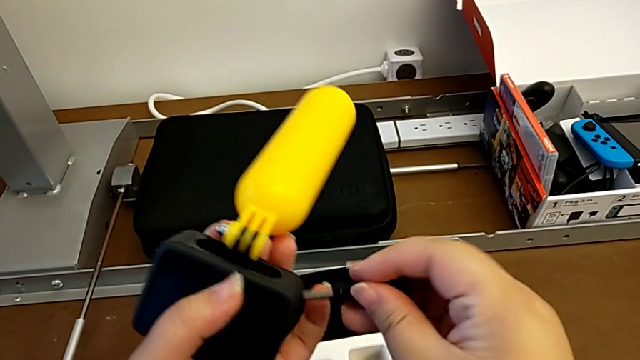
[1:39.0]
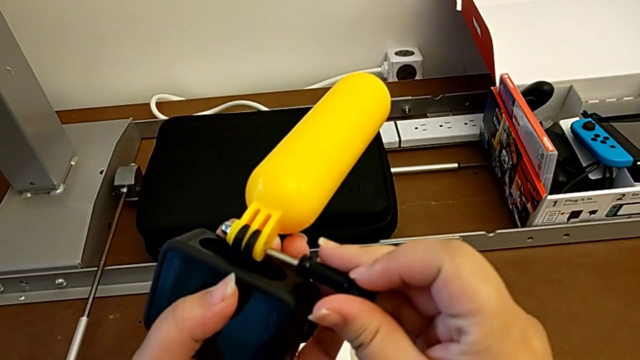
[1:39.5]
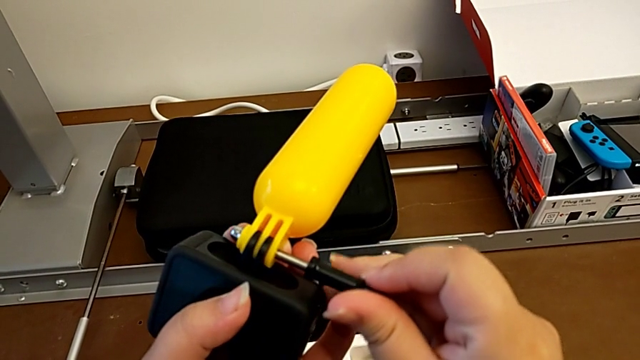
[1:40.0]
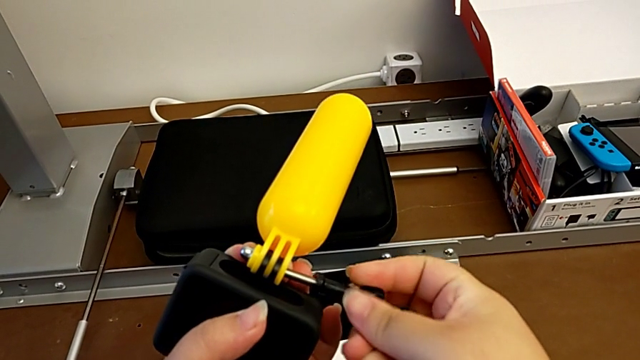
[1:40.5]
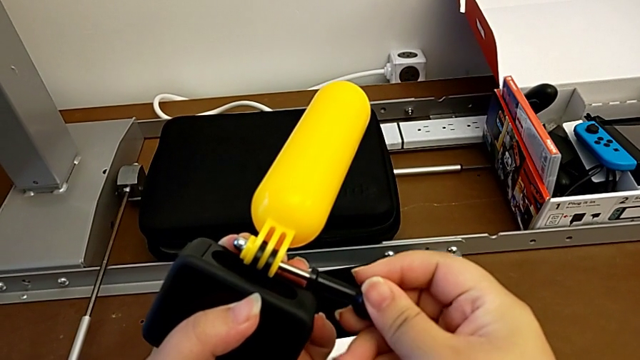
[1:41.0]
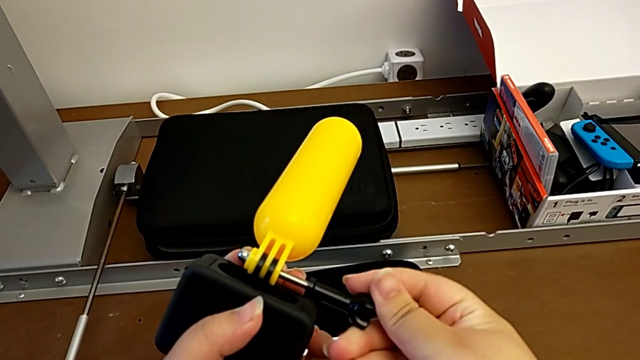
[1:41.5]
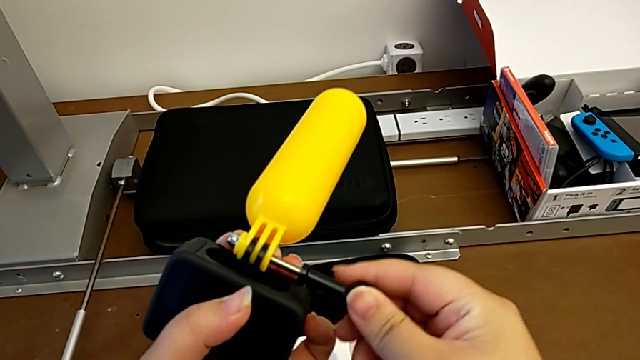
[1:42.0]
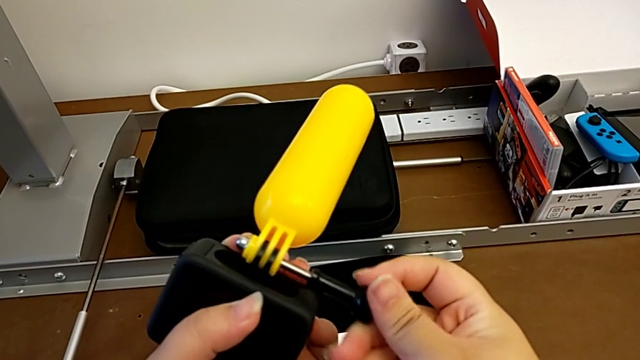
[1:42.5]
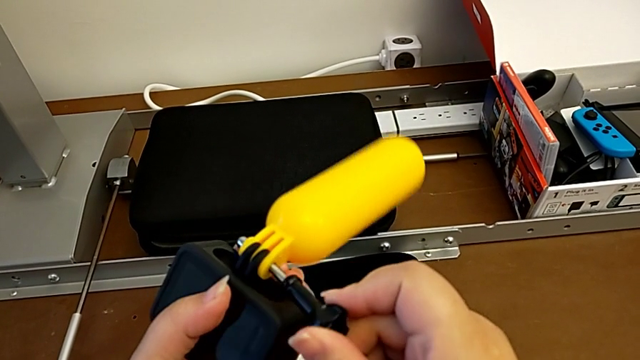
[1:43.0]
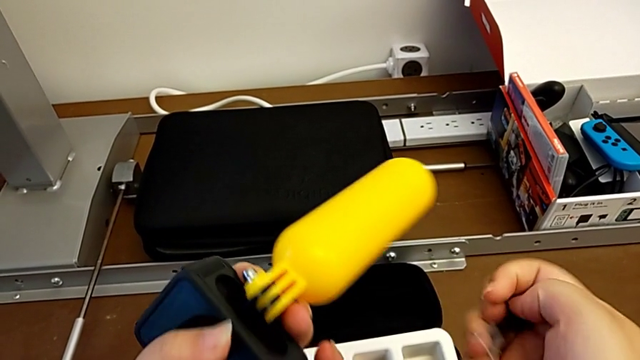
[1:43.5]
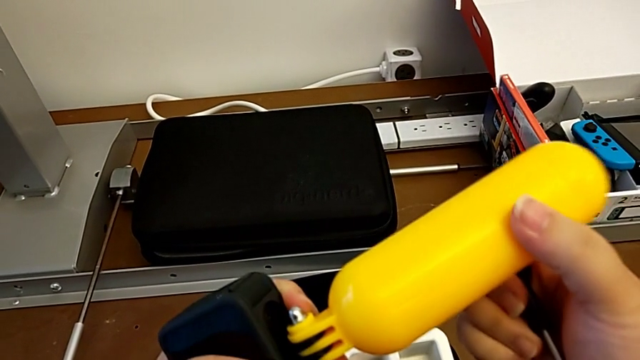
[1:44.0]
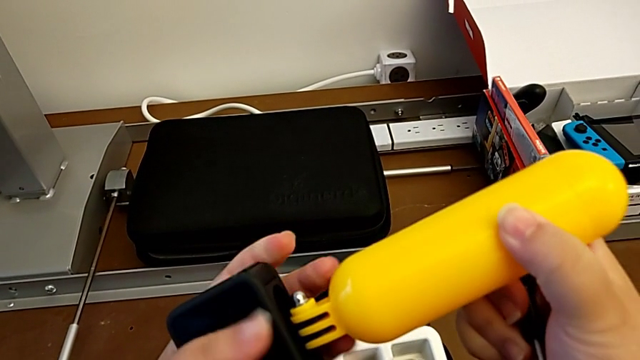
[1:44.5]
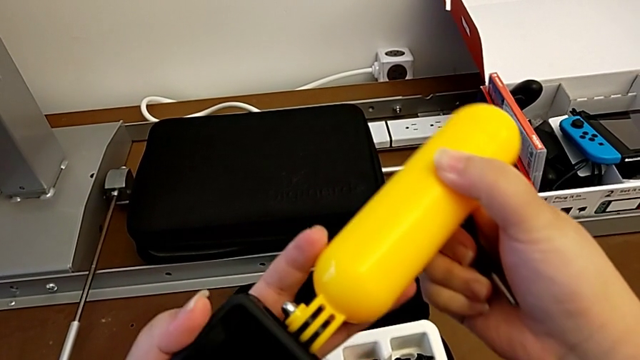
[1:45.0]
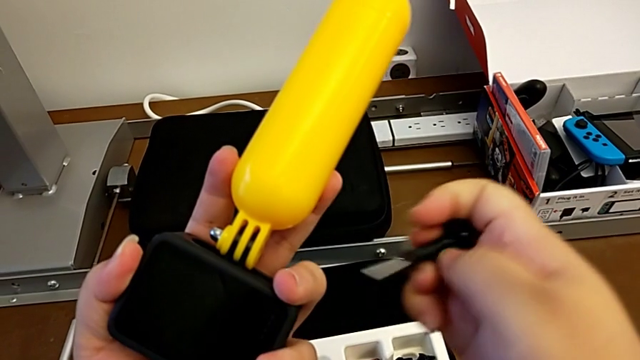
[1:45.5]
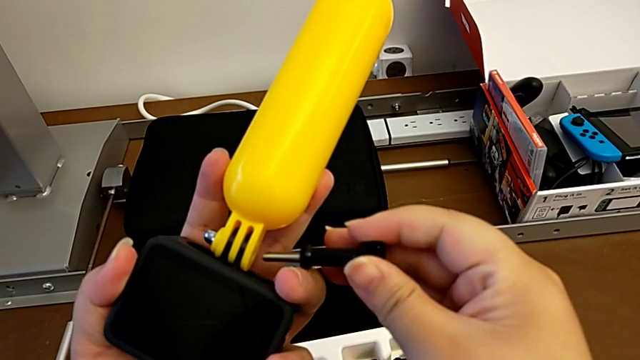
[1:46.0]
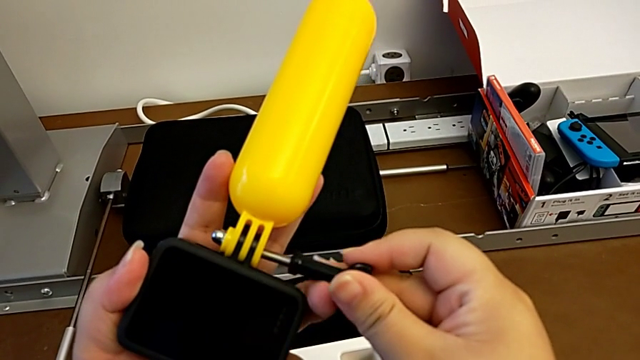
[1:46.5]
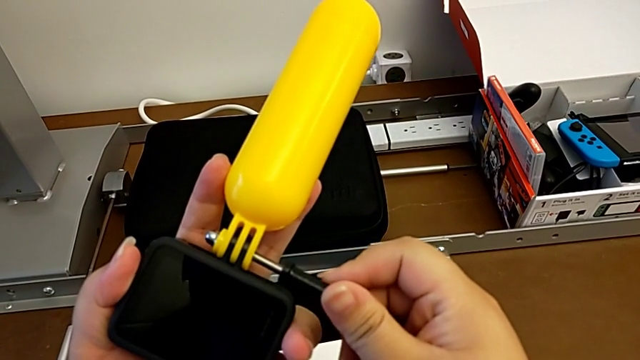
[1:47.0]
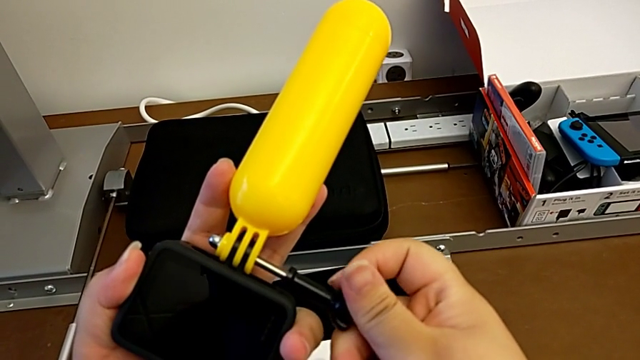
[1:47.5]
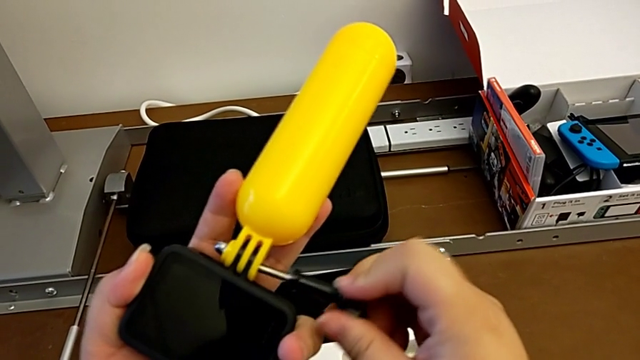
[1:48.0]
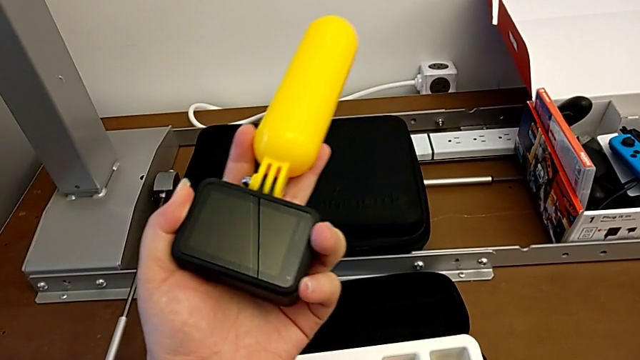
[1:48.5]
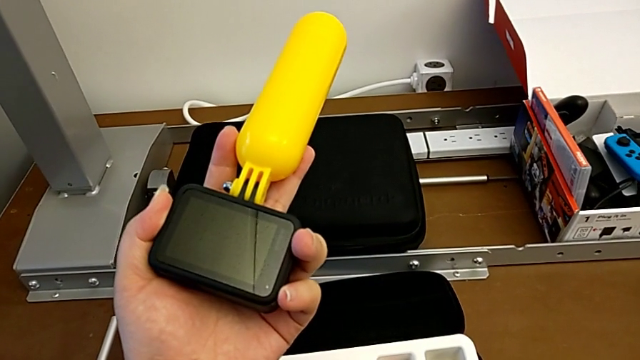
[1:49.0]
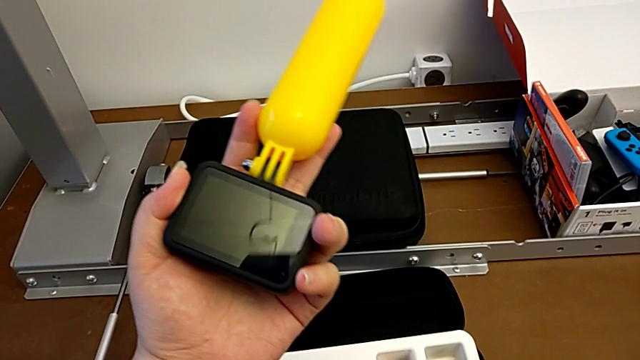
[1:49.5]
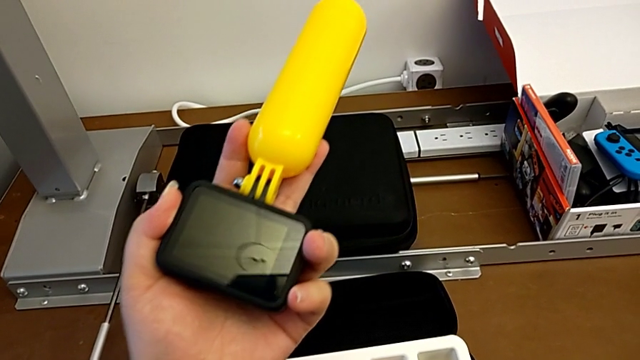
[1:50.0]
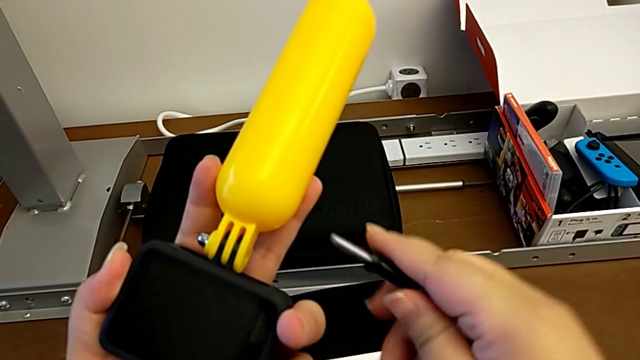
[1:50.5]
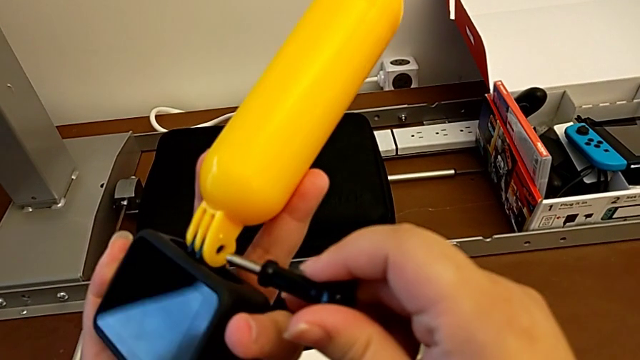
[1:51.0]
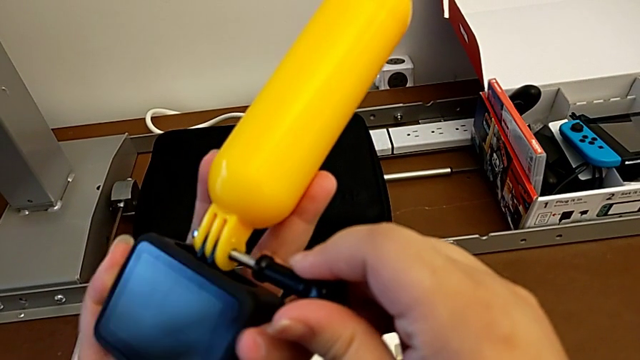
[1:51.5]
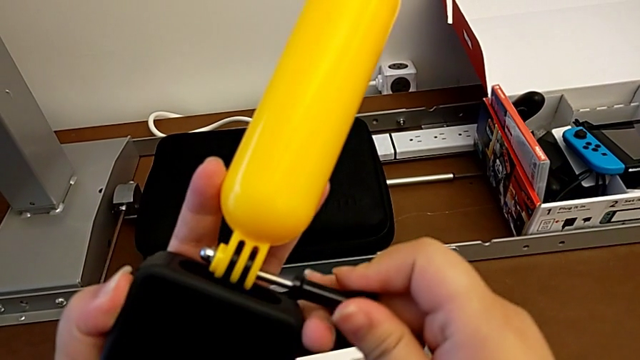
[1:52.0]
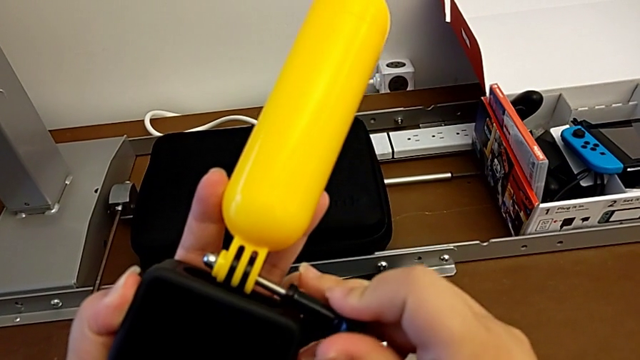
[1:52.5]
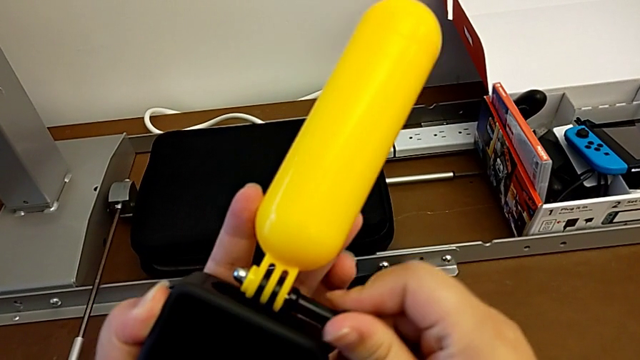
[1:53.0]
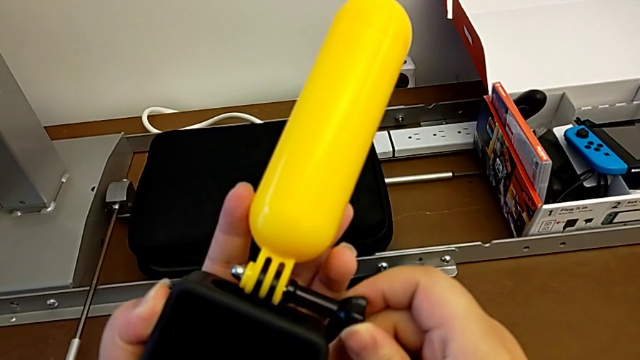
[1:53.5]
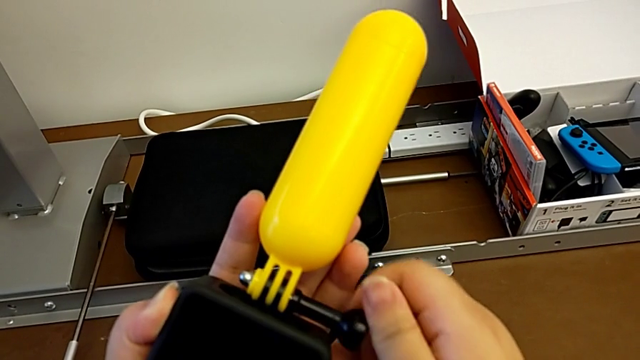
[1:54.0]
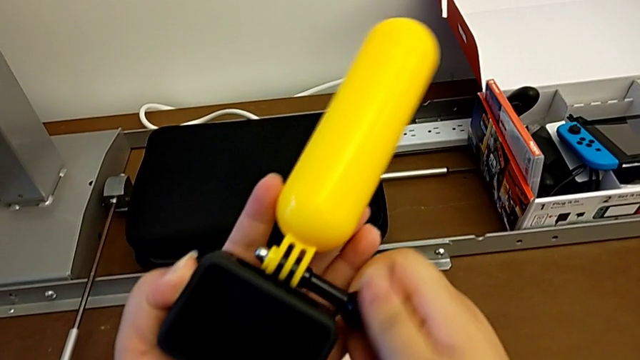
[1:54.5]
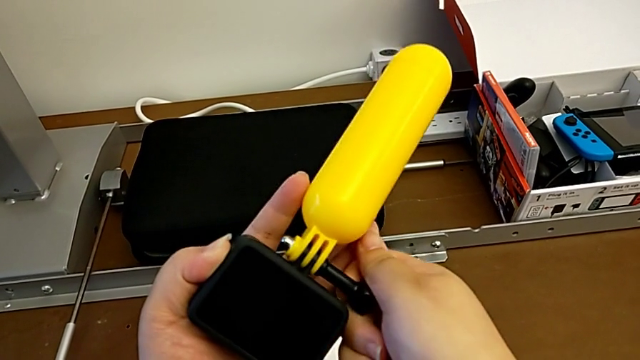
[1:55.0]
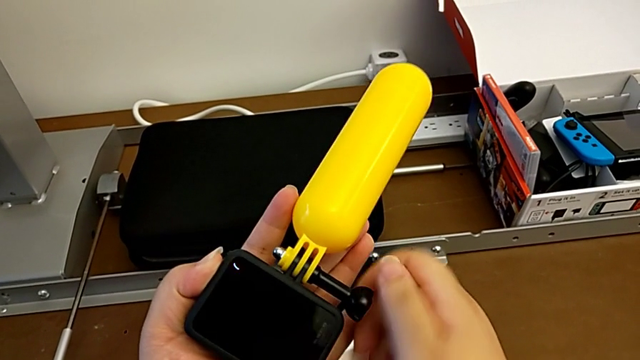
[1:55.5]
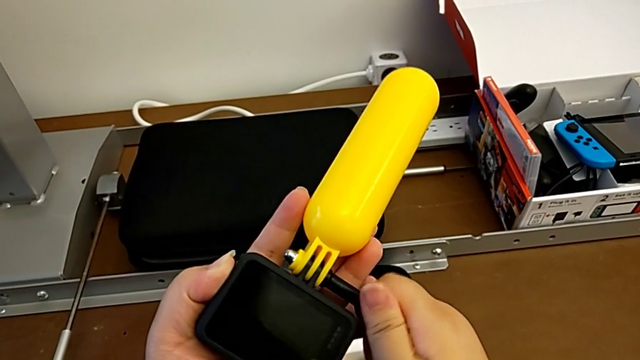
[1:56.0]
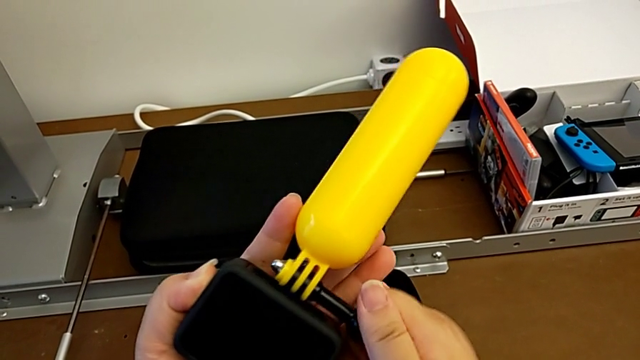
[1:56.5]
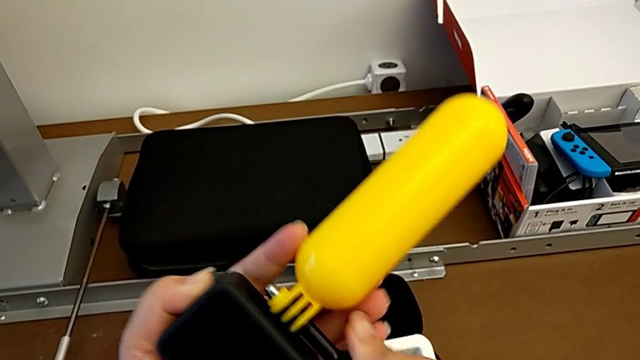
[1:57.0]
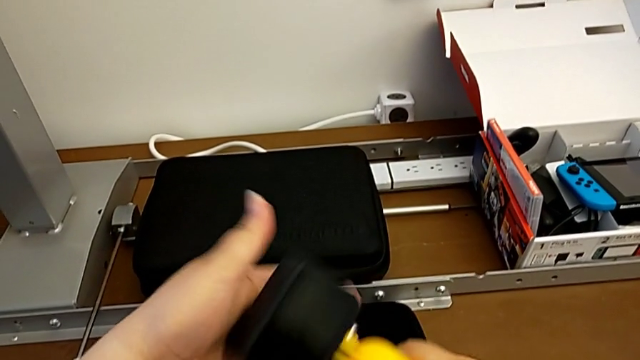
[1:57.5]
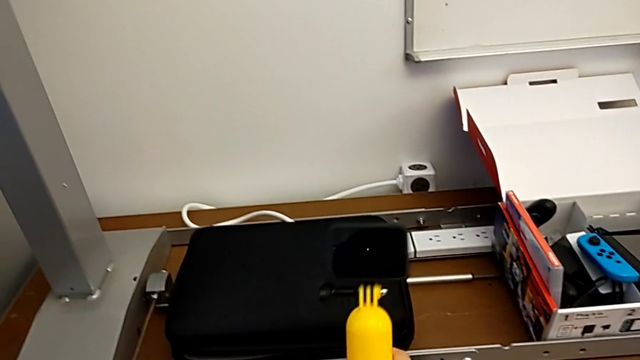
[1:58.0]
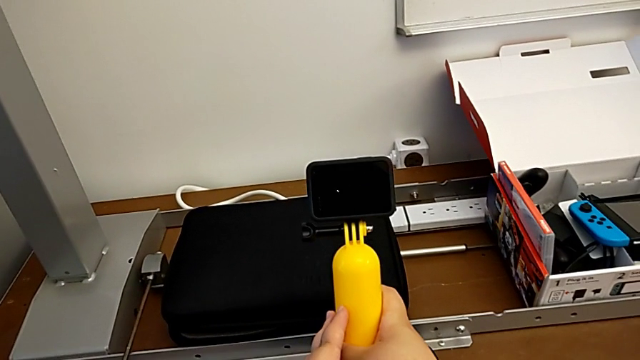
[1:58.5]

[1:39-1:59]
The camera wearer is attaching the handheld grip to the GoPro mount. They insert the screw, screw it, withdraw it, align the yellow handheld grip, insert the screw, screw it, withdraw it, insert it, screw it and rotate the GoPro.

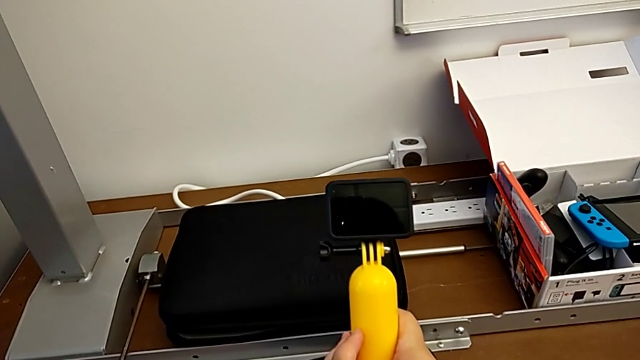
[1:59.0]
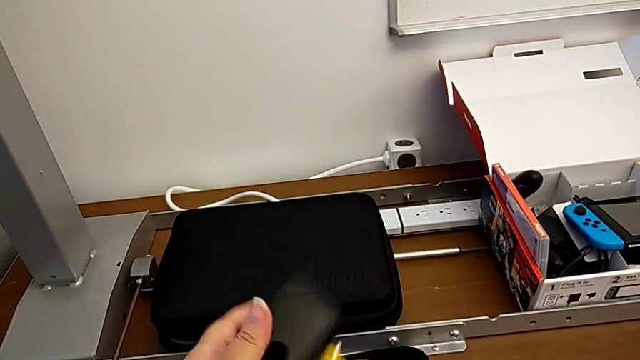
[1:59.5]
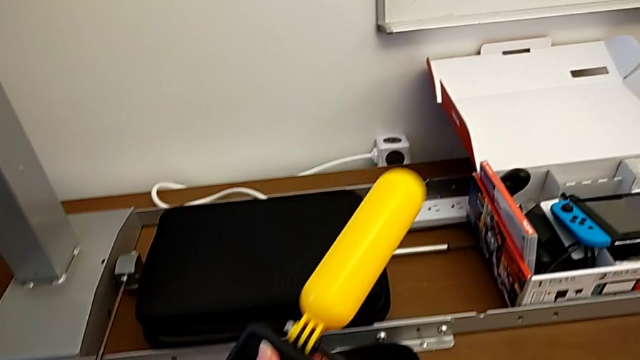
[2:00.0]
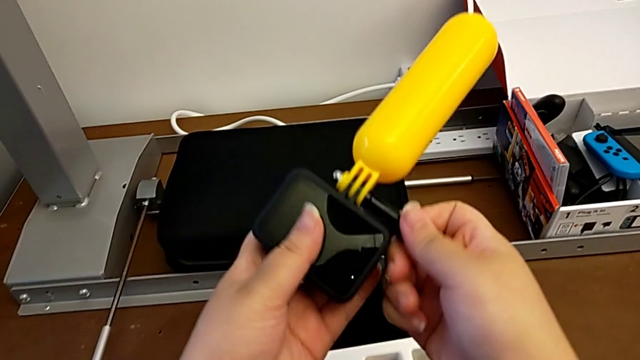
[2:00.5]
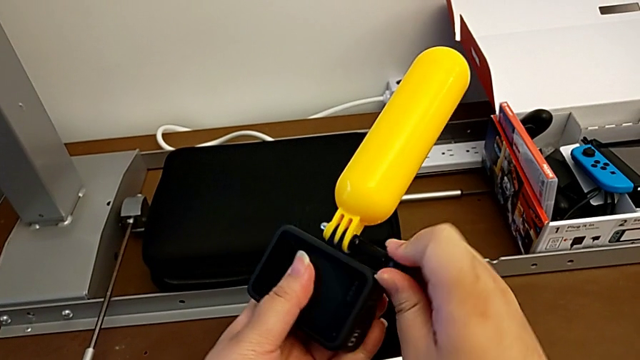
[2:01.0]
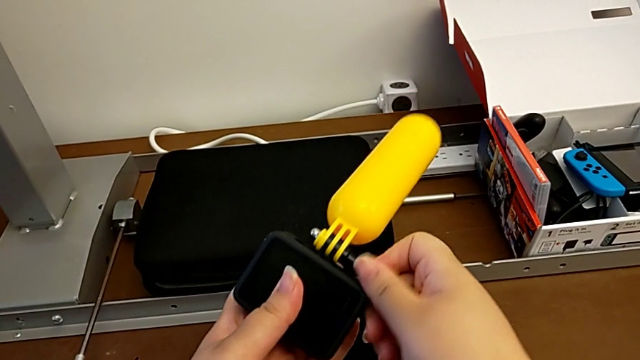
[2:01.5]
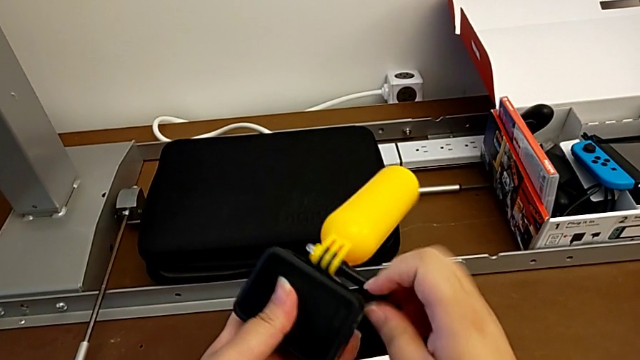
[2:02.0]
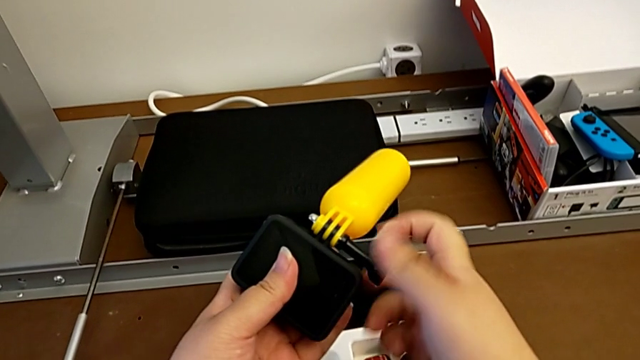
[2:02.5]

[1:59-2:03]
The camera wearer is detaching the handheld grip from the GoPro mount. They grab the screw and begin to unscrew it.
